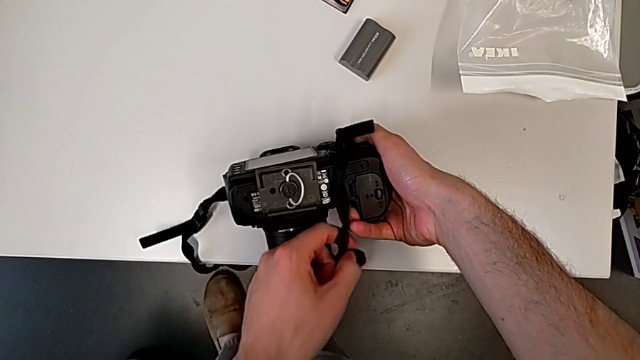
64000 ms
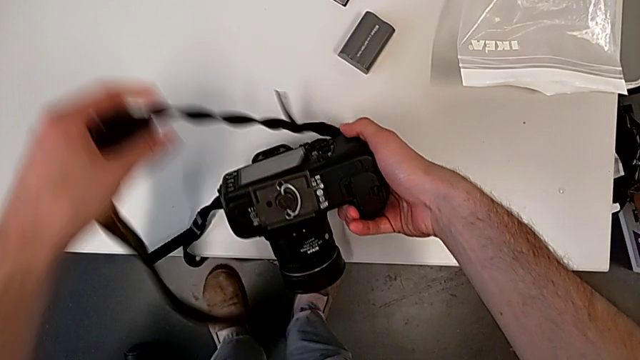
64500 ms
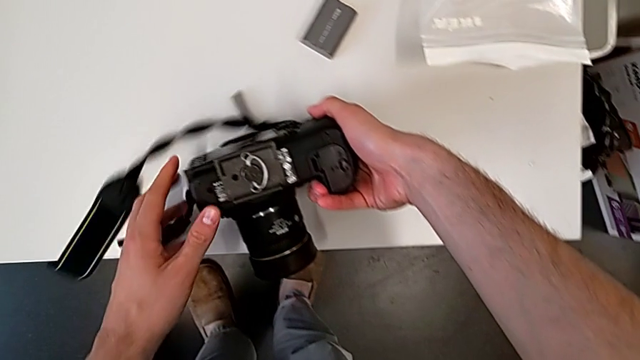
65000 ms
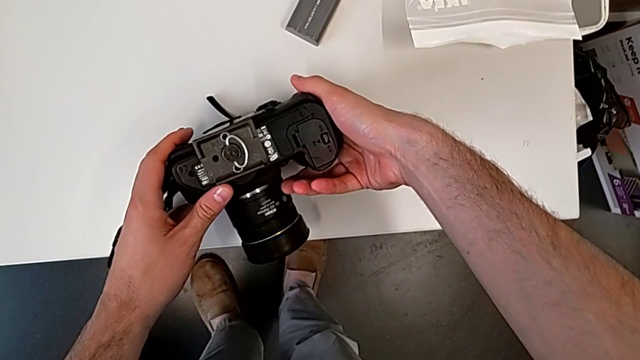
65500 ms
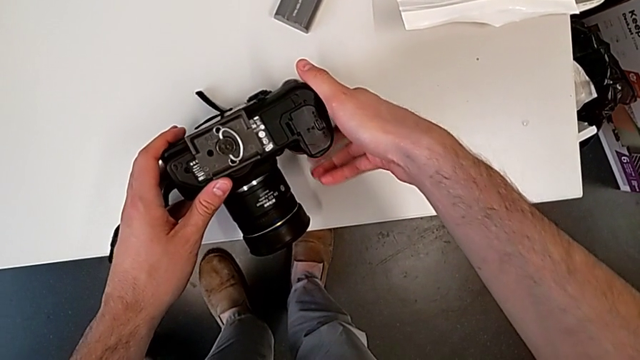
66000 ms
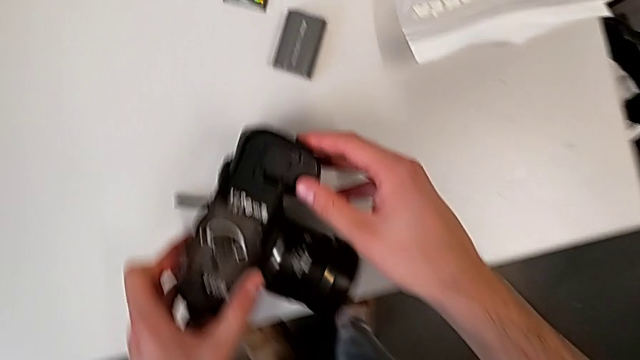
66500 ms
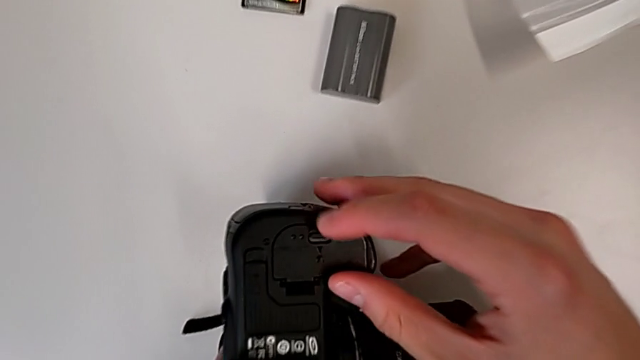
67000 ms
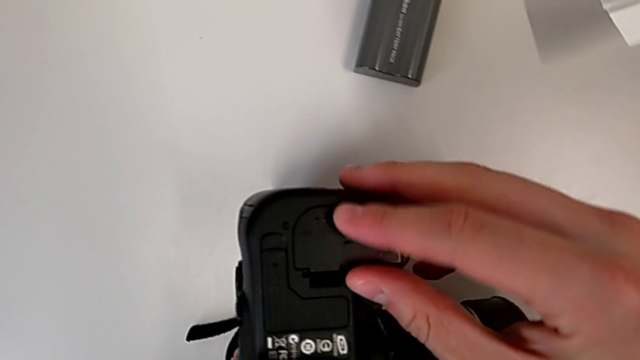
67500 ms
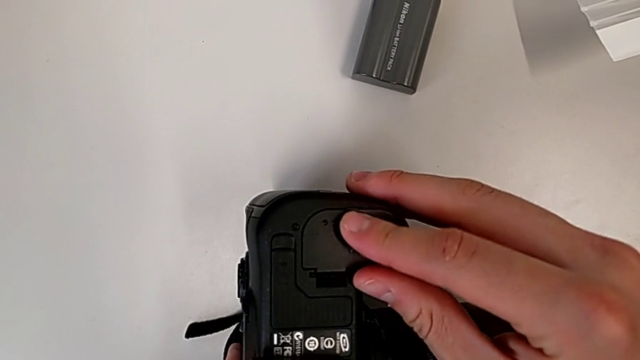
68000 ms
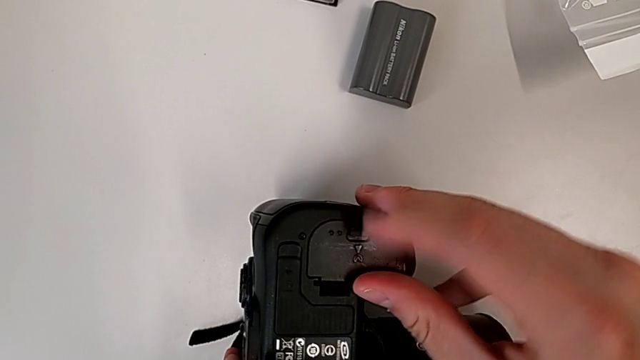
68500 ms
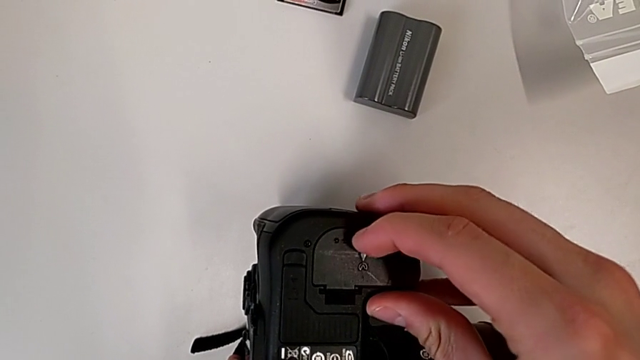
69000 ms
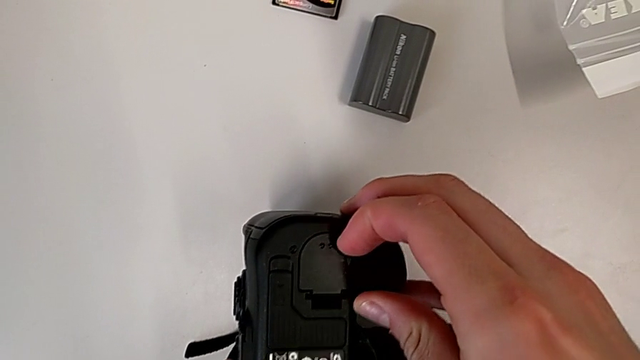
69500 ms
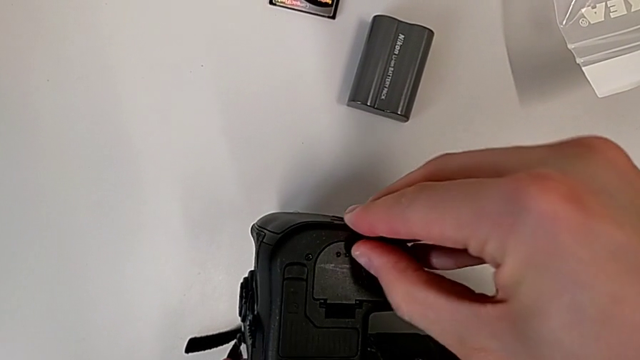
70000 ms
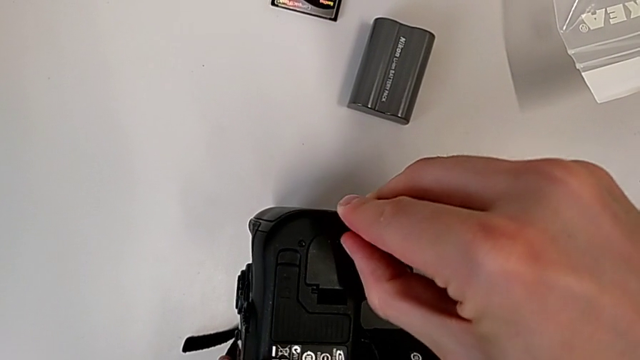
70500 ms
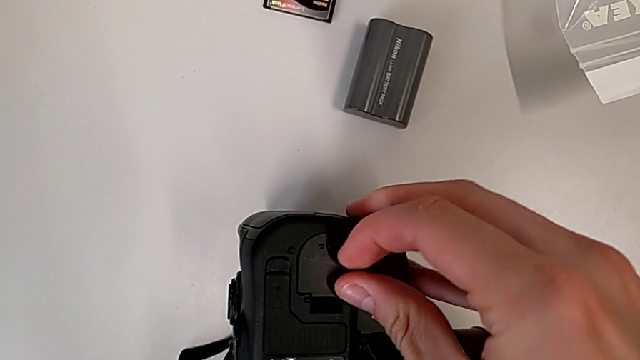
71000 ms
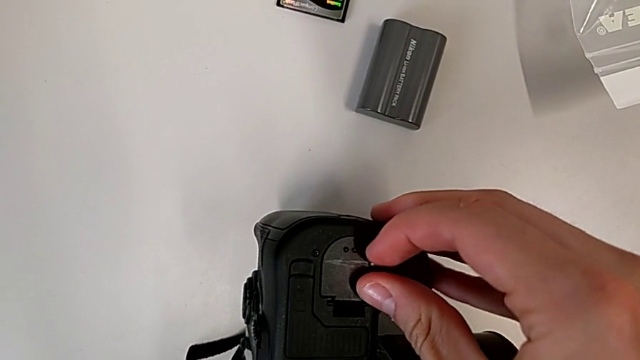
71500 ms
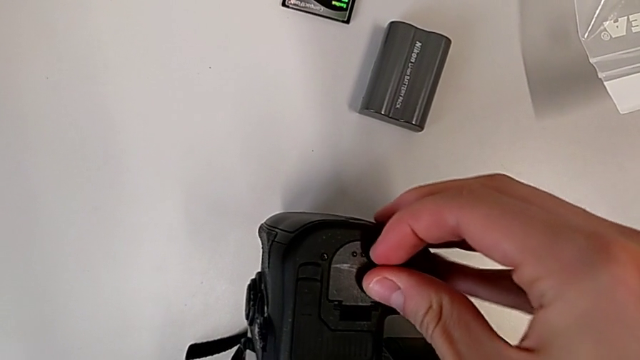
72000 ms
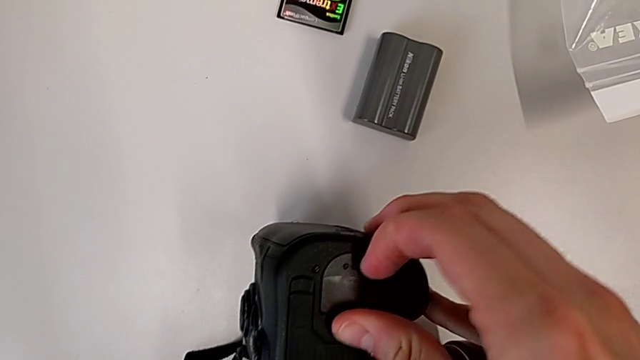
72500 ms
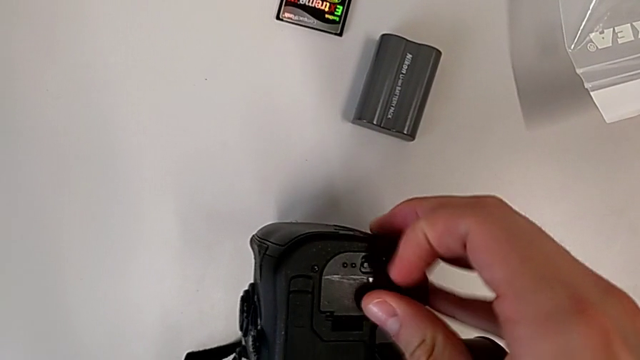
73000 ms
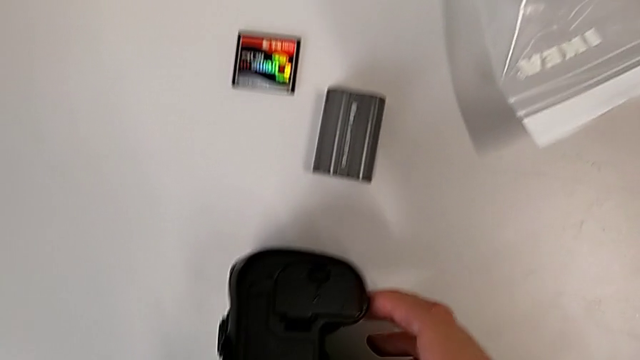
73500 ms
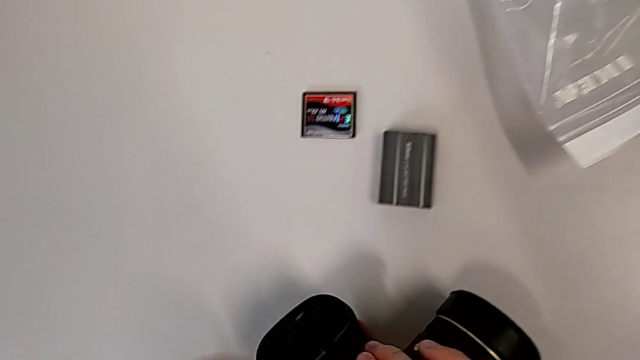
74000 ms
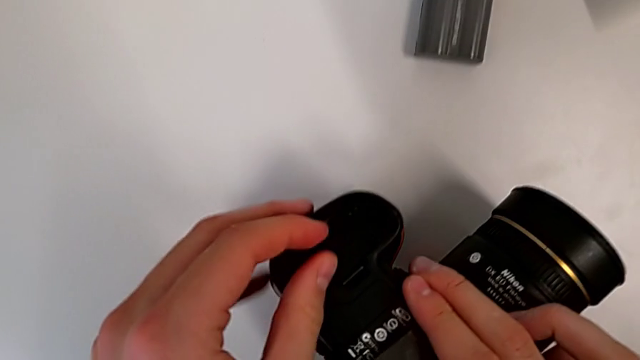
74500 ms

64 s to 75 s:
The camera wearer is changing the battery of their DSLR. They lift the black strap, place it, grab the black DSLR, rotate it, press the little button and rotate the black DSLR.

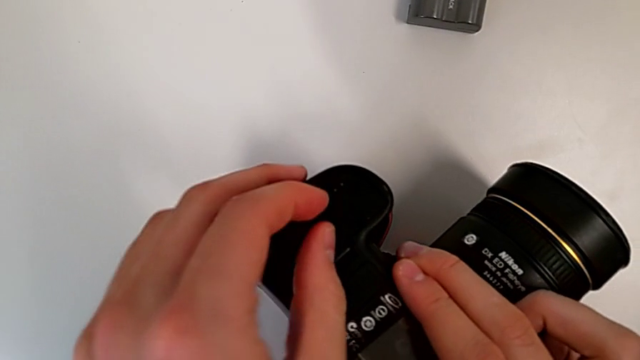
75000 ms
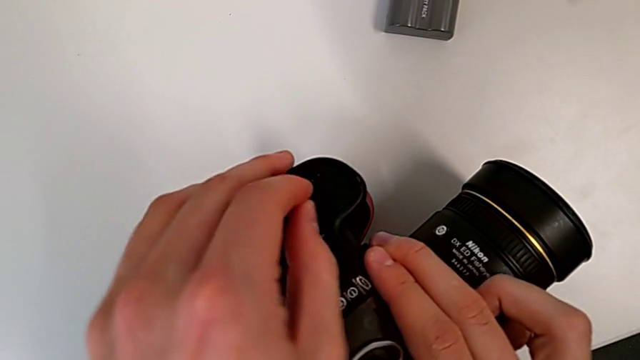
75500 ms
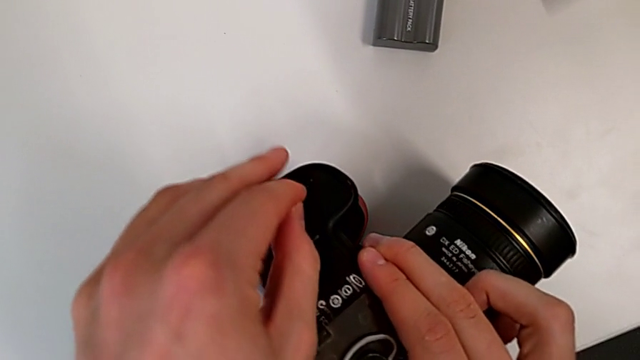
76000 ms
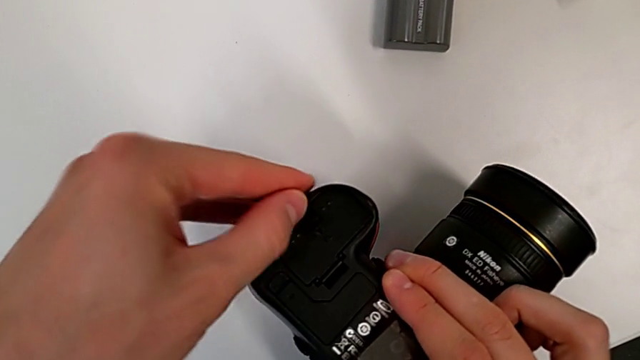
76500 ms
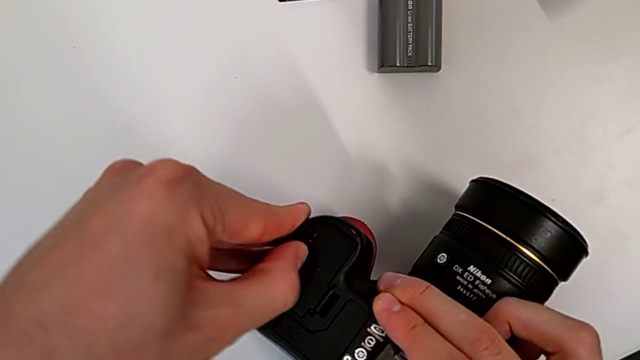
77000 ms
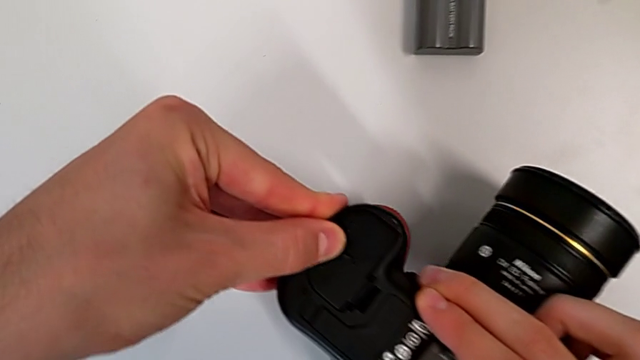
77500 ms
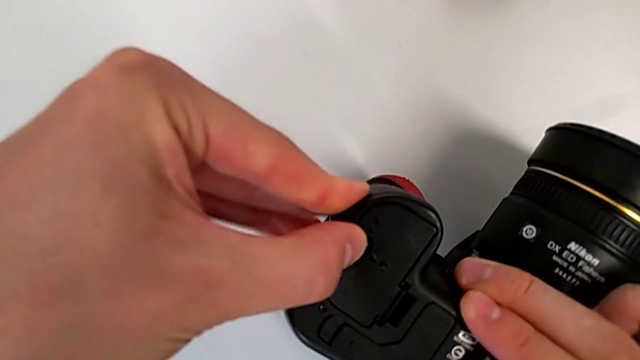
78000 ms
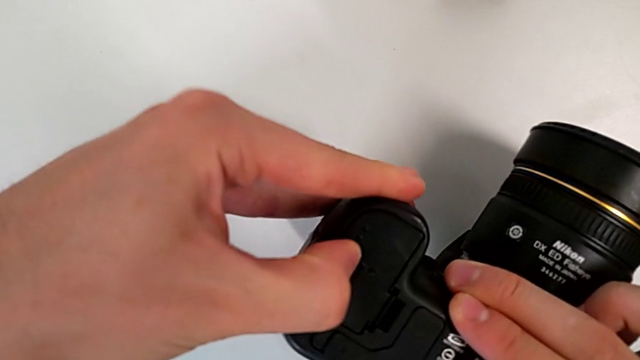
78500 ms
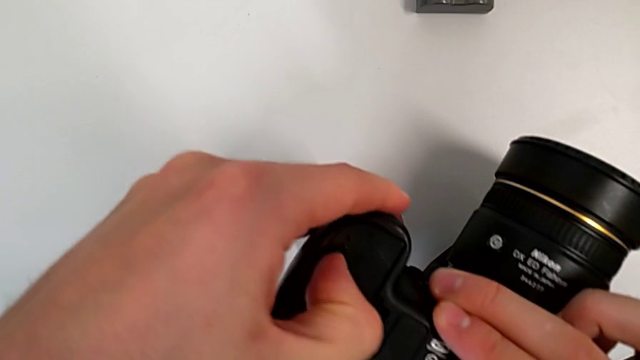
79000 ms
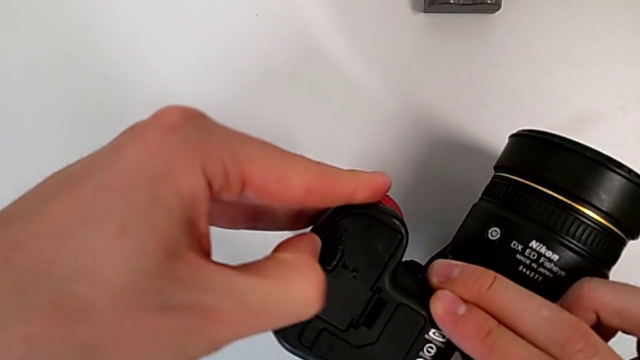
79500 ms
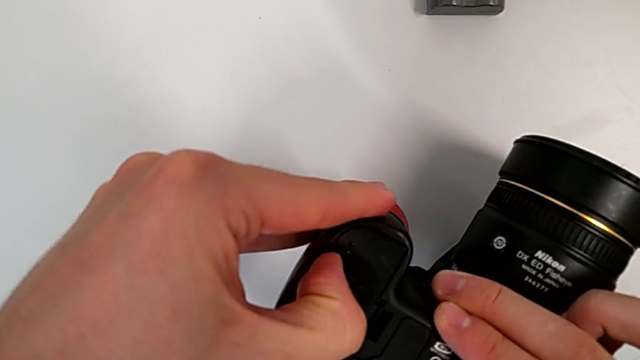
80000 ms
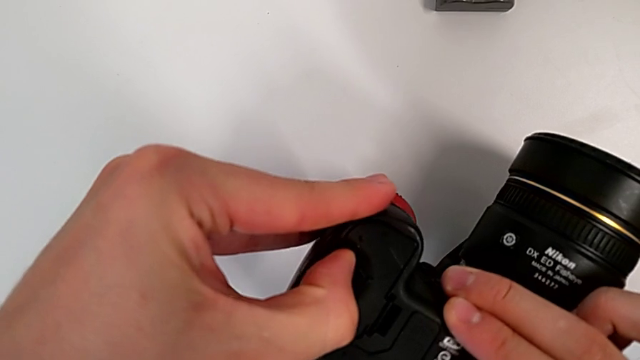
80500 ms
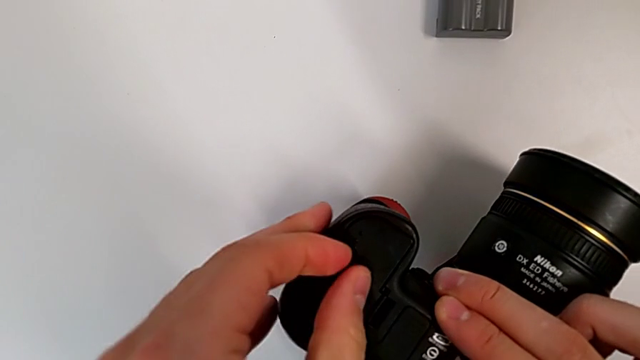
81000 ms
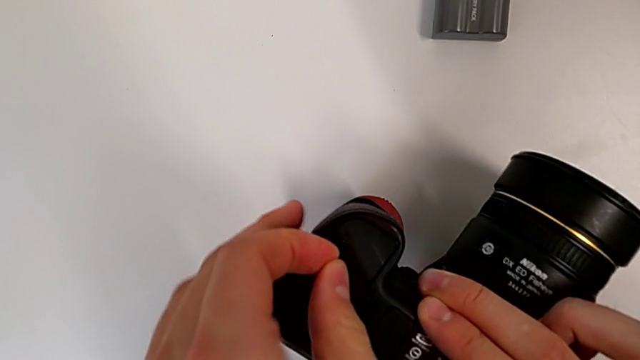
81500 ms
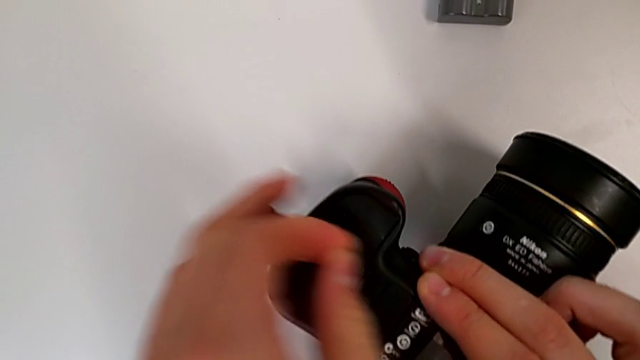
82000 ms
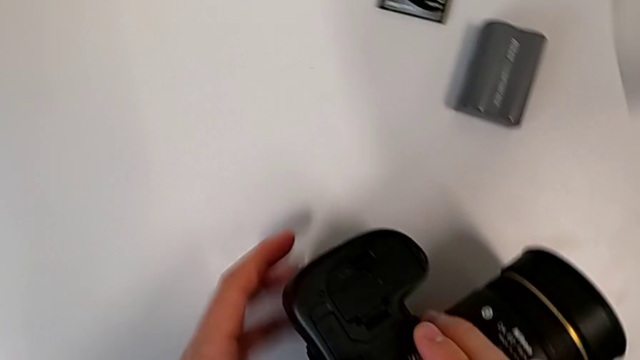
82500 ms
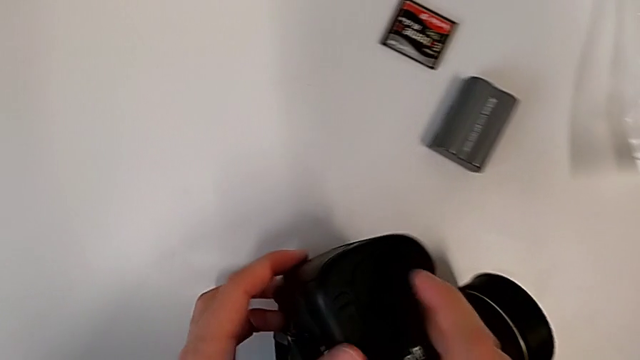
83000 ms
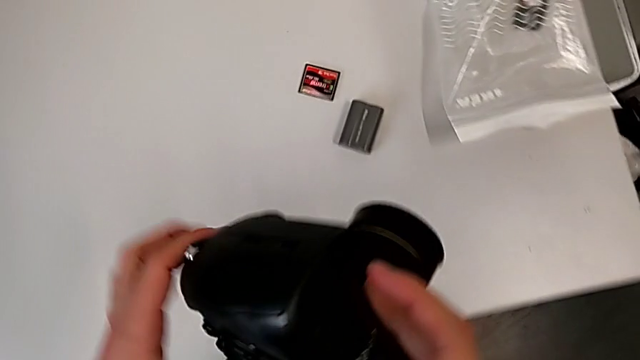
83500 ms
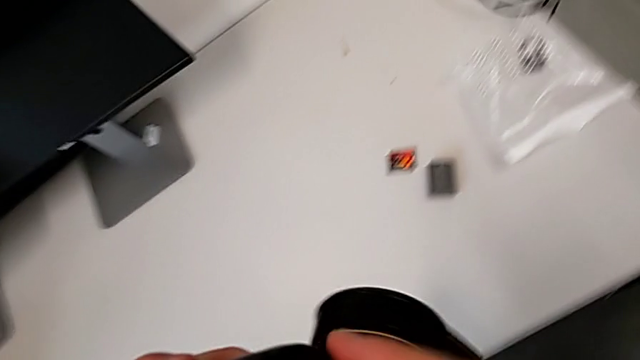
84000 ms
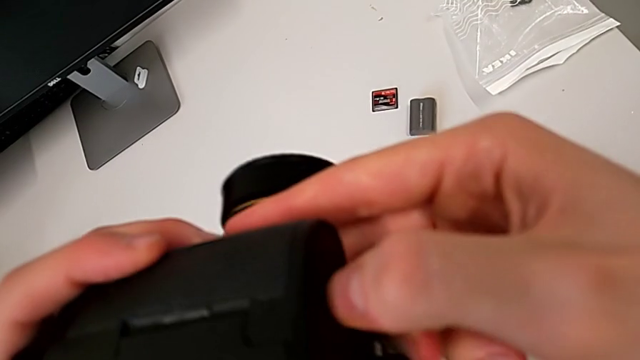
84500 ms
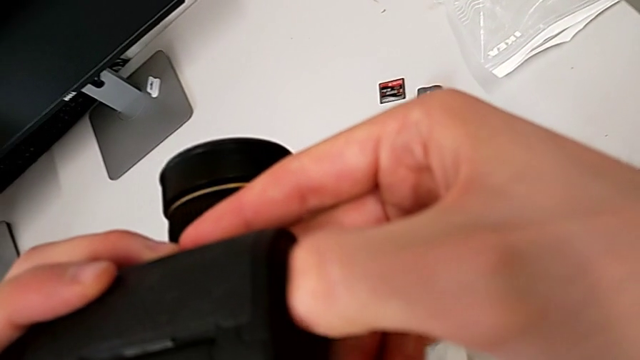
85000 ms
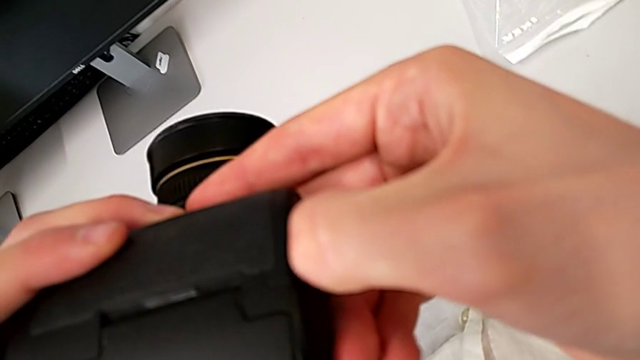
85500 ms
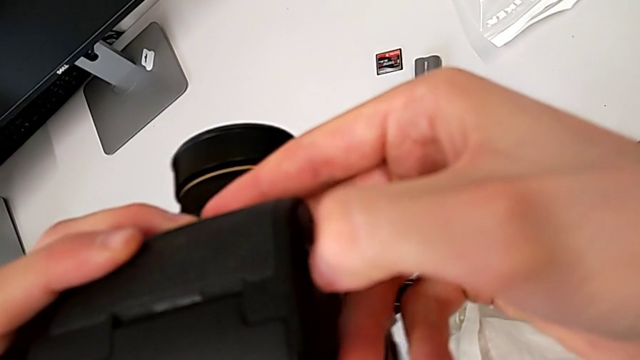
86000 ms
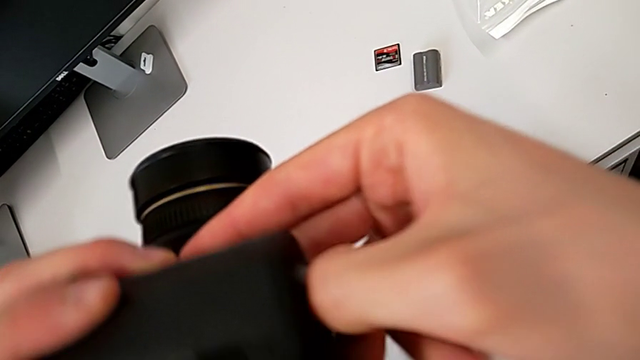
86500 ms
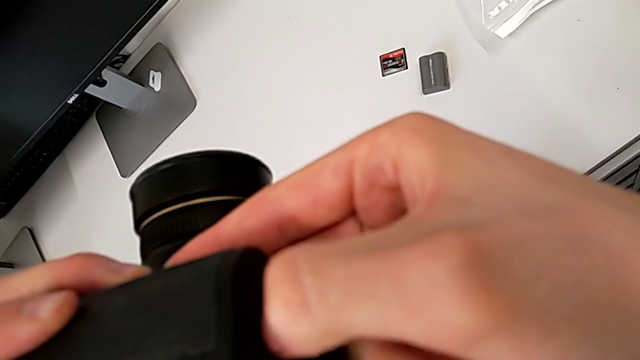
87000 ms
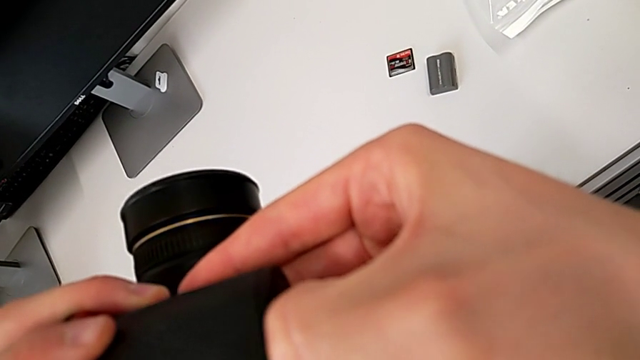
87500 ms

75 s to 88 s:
The camera wearer is changing the battery of their DSLR. They press the little button, rotate the black DSLR, lift it, press the little button and open the rectangular battery door.
